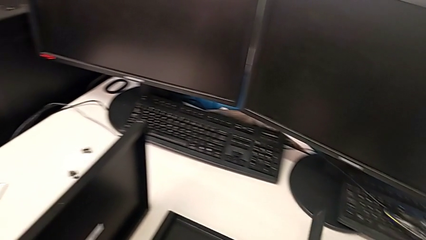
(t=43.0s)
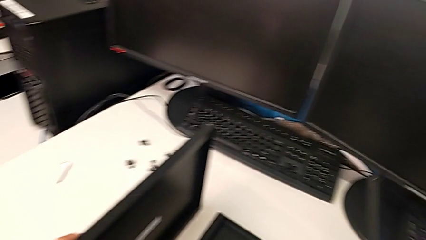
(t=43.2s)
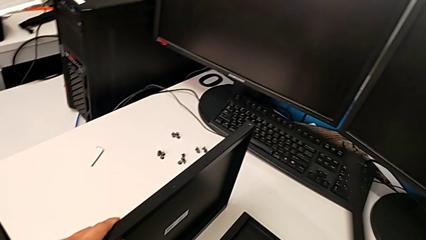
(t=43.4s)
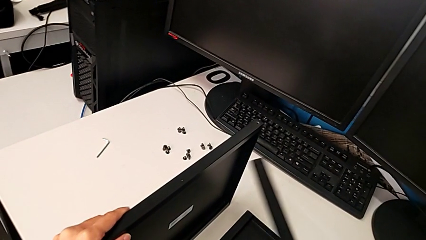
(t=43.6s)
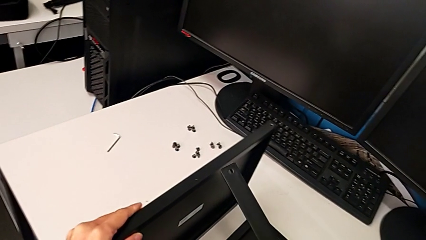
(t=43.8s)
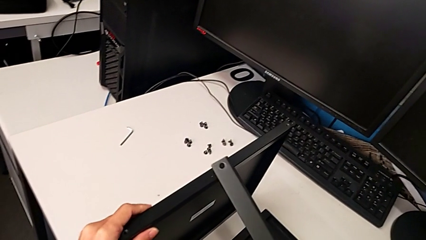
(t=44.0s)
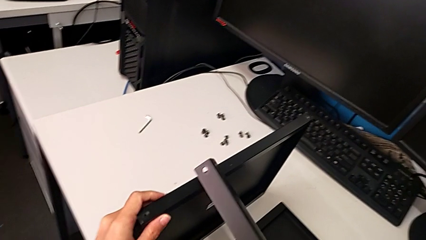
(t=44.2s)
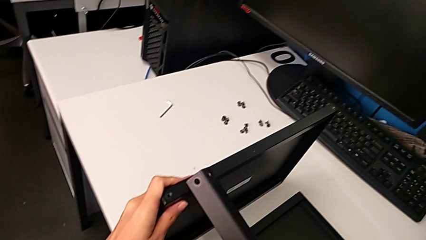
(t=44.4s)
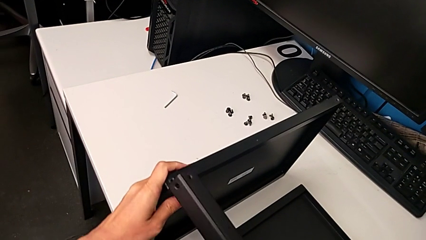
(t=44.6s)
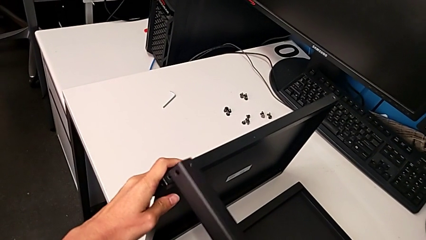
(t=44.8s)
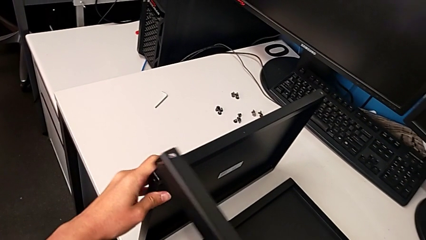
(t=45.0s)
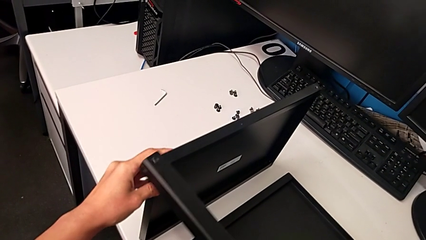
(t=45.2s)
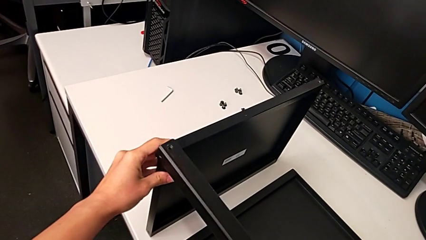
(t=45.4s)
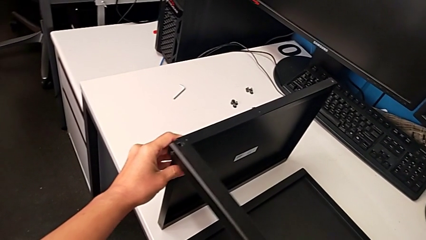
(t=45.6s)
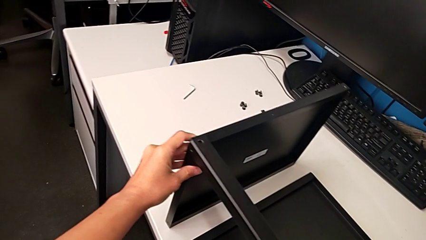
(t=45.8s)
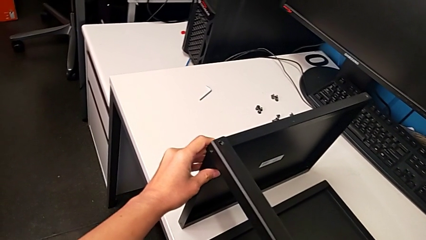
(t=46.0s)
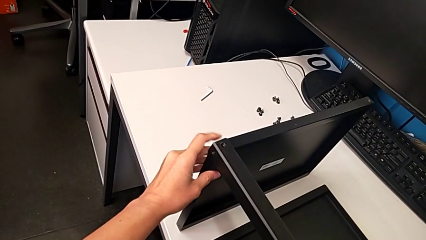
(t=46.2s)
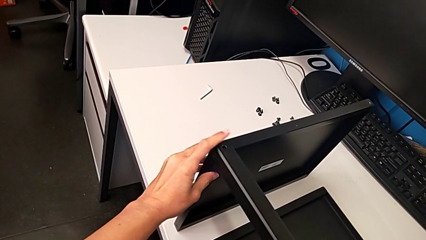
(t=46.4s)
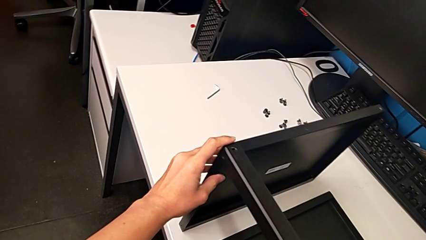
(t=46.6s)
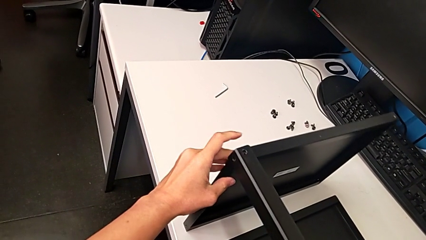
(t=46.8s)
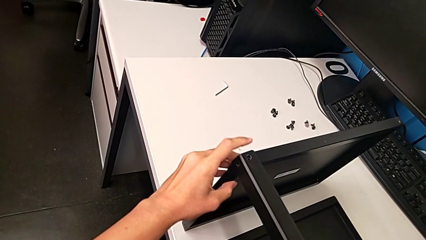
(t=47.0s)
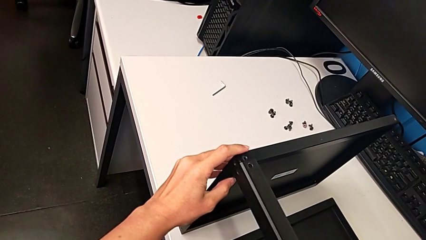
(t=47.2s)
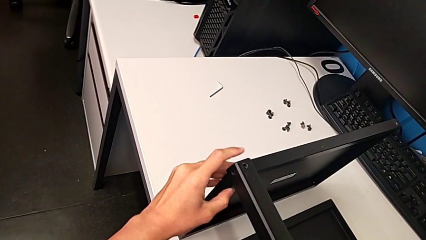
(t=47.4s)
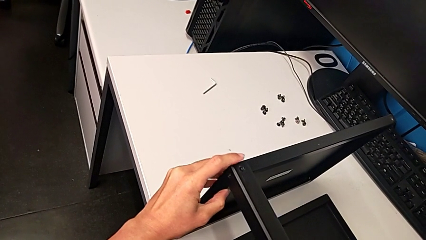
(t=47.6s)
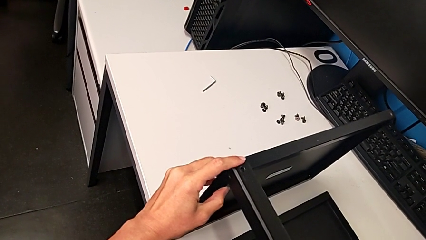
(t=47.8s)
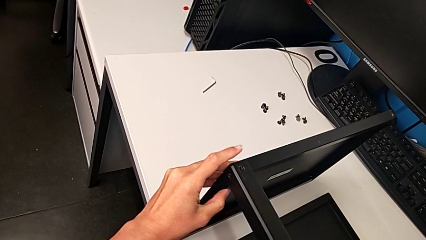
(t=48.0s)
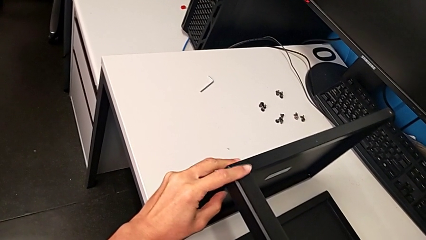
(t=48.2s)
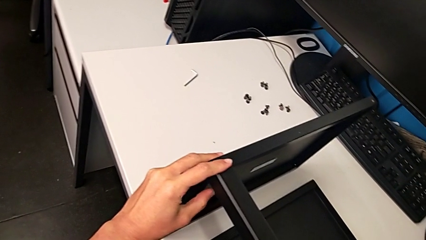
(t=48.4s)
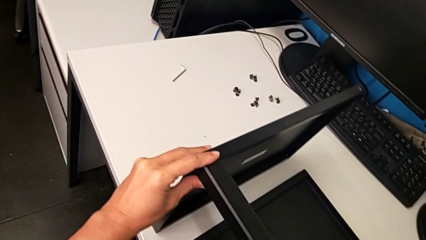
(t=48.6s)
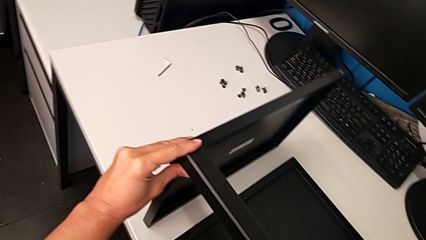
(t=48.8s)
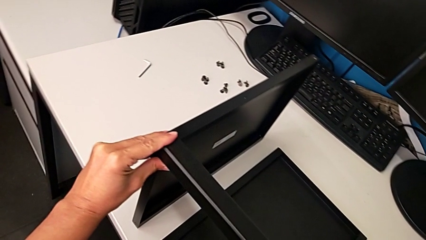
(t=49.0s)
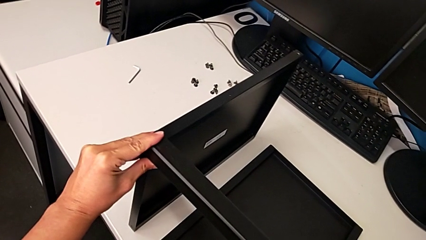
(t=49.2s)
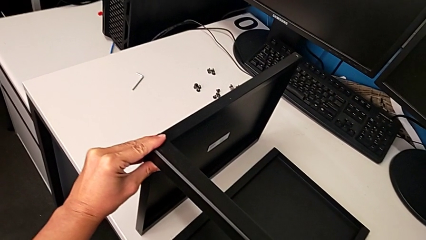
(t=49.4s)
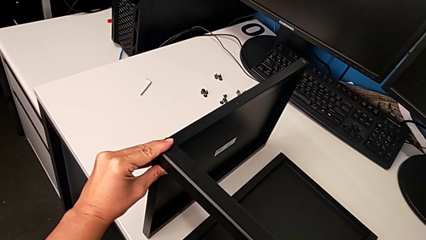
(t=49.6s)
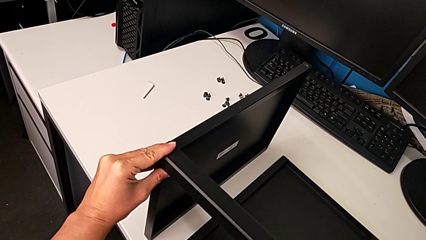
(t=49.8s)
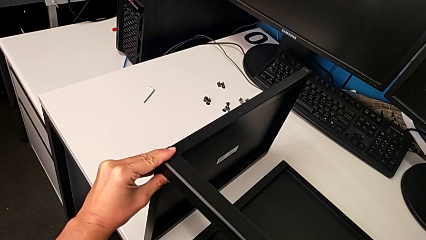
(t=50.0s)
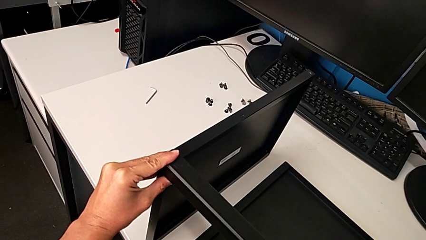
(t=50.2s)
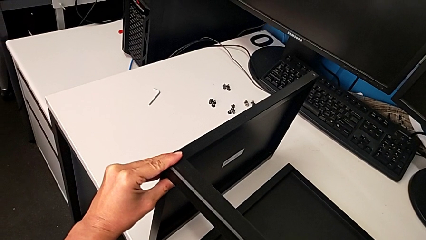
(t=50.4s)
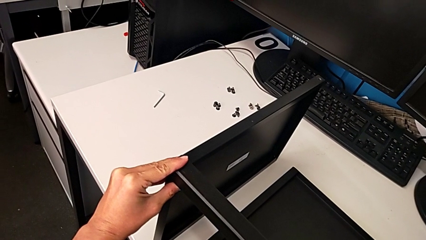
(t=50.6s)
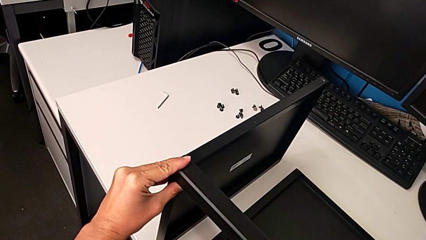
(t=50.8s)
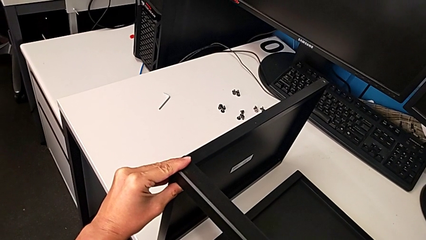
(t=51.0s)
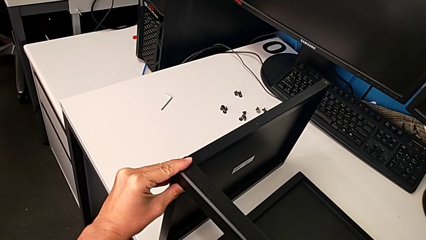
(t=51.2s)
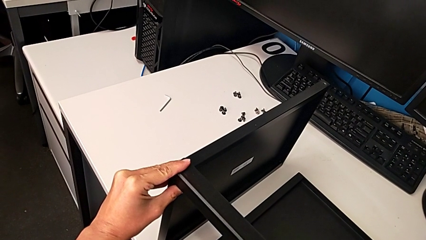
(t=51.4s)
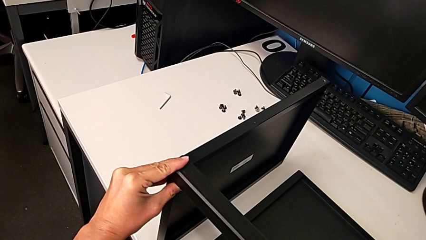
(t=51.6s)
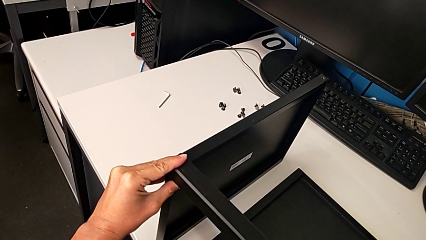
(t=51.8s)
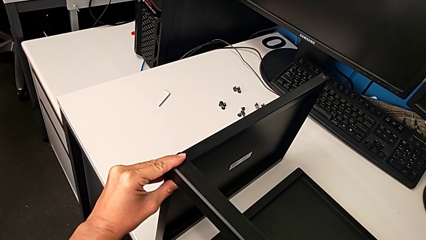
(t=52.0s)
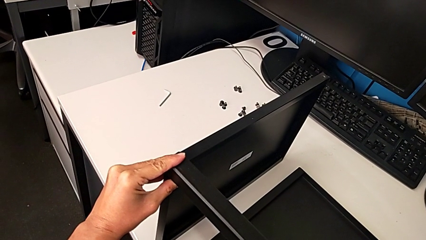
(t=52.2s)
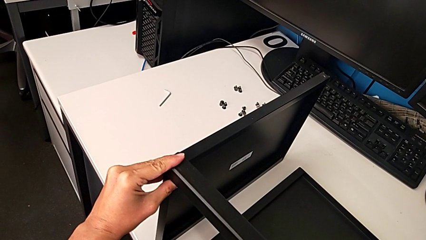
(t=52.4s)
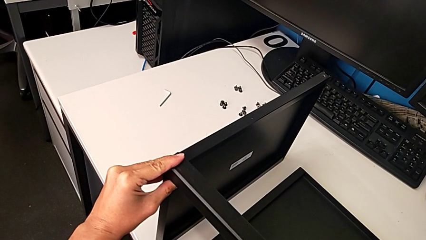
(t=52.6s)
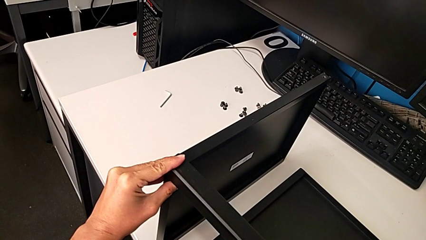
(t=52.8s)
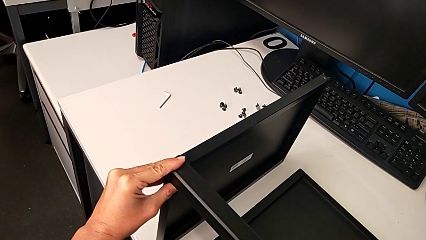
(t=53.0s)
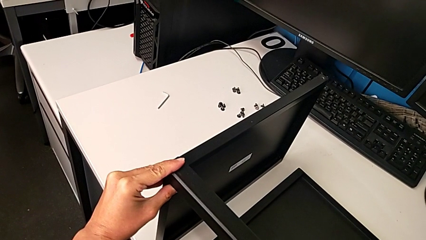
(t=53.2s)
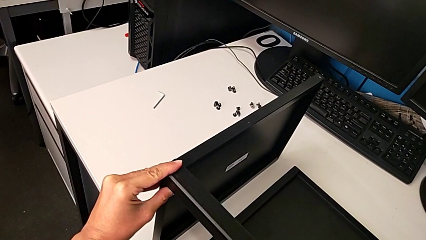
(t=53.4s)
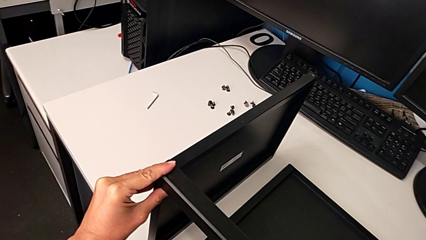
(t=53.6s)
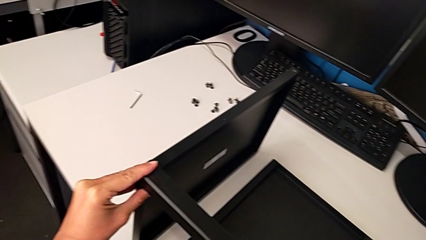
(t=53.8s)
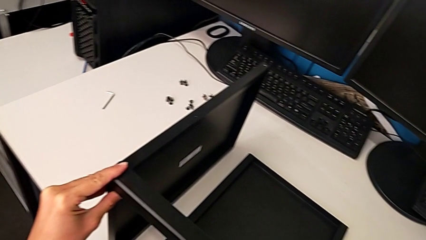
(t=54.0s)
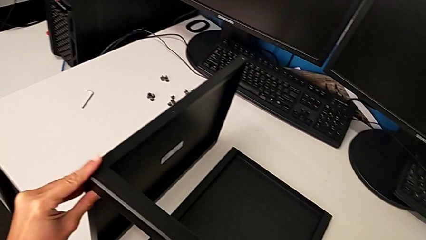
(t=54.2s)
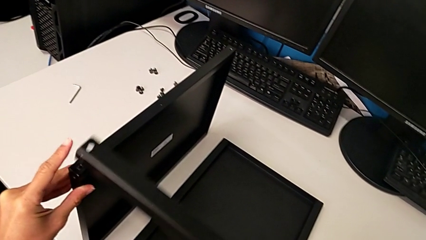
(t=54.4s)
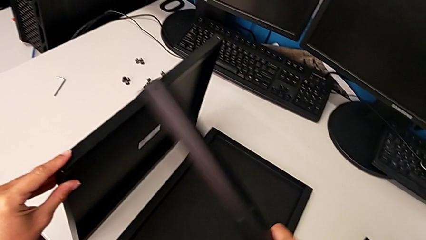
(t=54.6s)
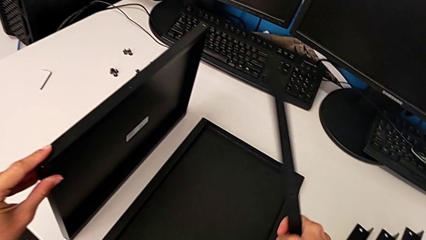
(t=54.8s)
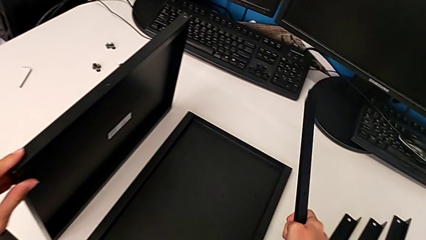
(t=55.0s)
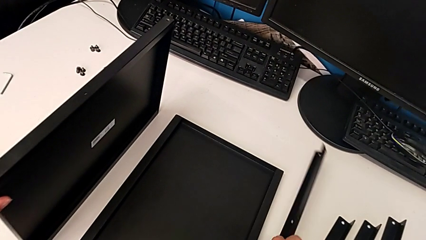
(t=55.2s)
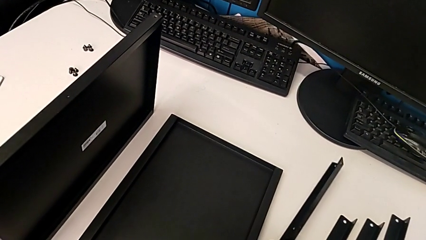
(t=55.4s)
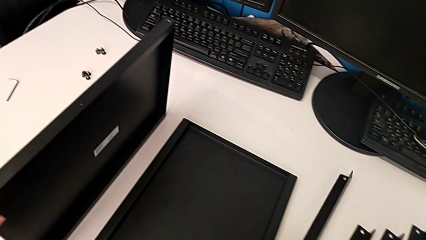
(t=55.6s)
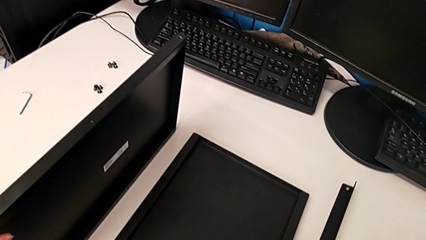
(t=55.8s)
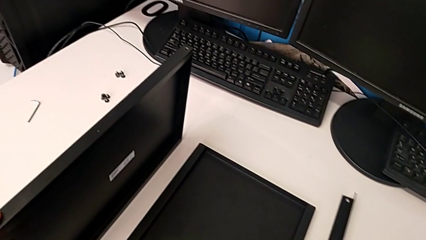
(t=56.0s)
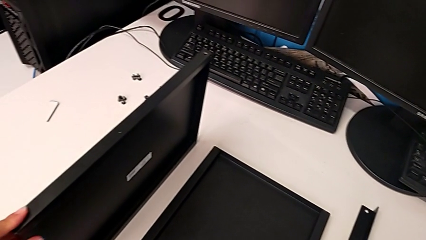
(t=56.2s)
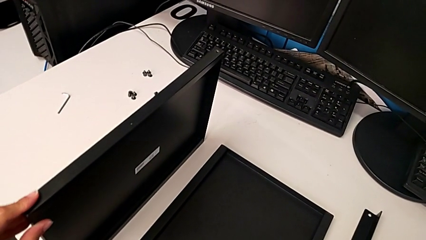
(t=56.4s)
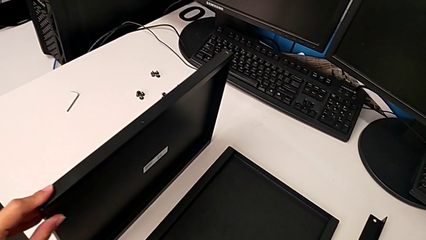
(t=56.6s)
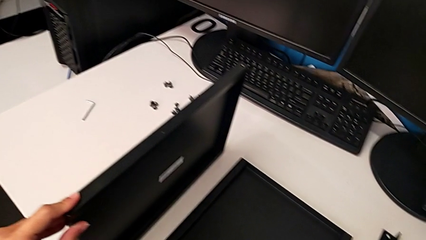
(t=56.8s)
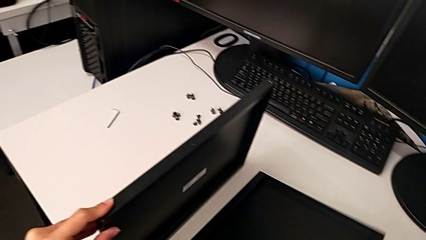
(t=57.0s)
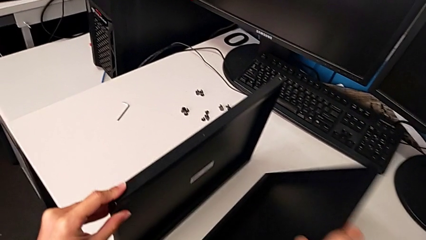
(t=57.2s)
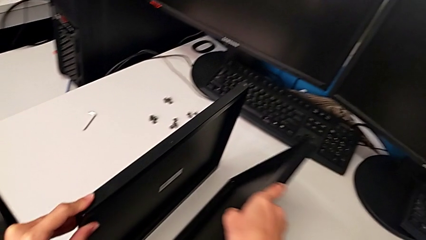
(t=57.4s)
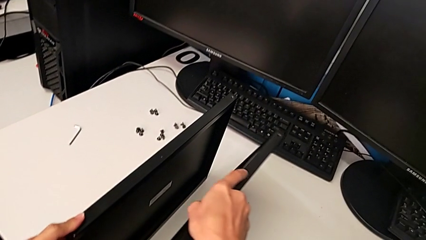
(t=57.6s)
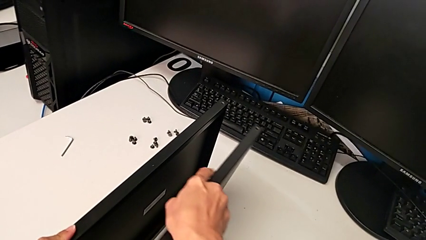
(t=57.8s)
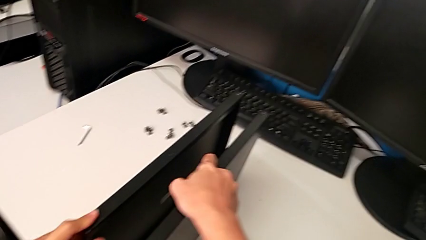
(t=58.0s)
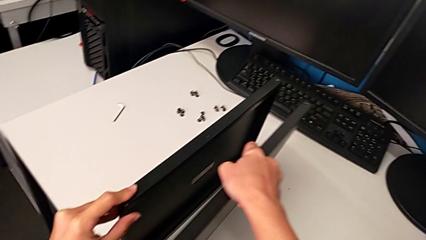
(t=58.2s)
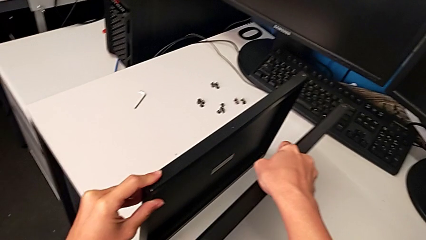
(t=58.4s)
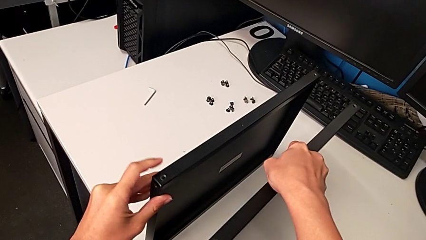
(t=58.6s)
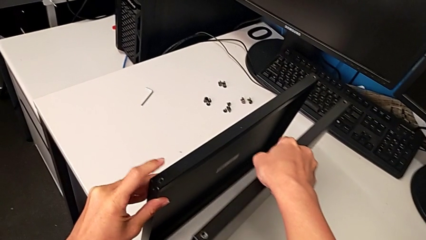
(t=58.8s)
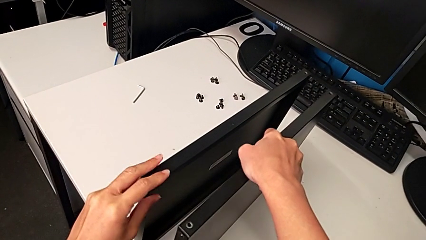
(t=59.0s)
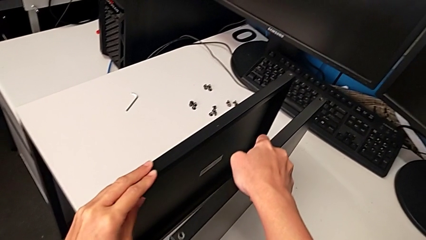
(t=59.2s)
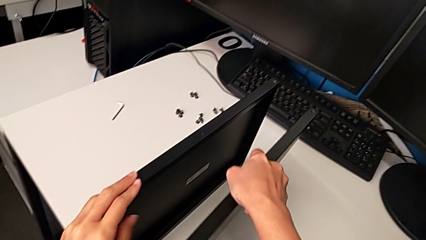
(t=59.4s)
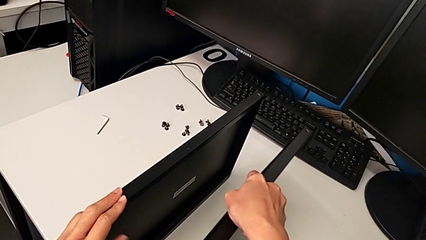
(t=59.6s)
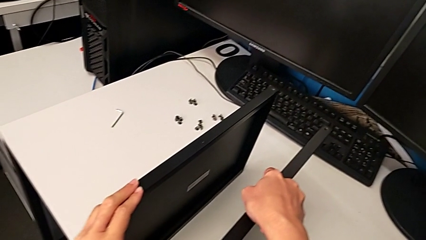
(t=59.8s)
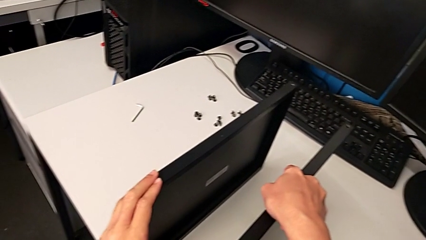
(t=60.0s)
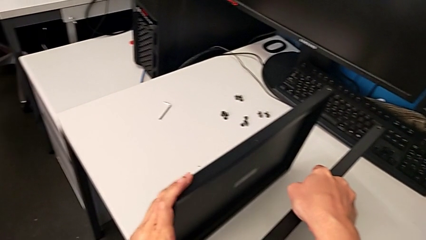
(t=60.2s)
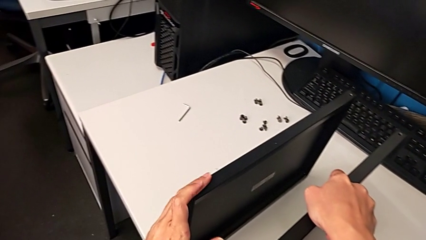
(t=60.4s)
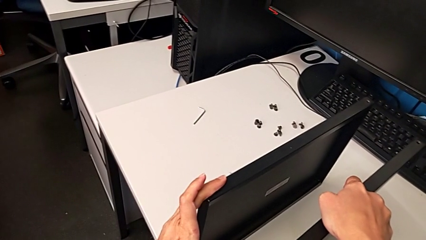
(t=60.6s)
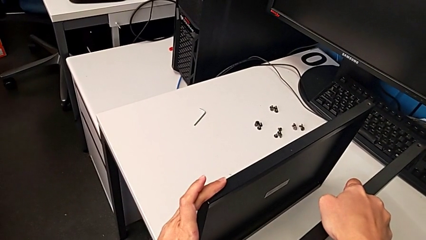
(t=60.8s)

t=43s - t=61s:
The camera wearer is inspecting the base. They wrongly align the first leg, inspect the leg, withdraw the first leg and place it. They wrongly grab the tray and inspect it.
